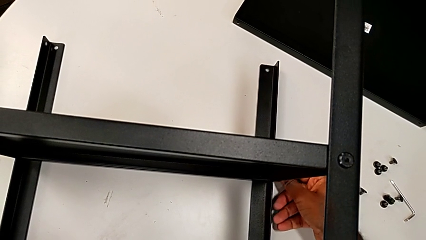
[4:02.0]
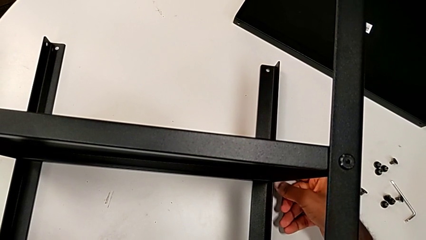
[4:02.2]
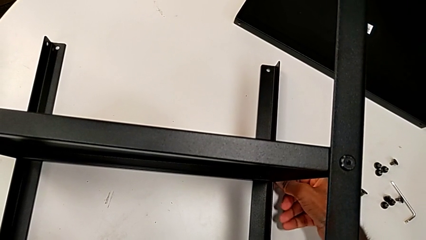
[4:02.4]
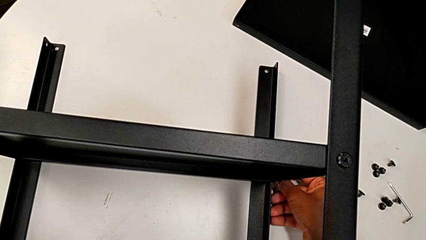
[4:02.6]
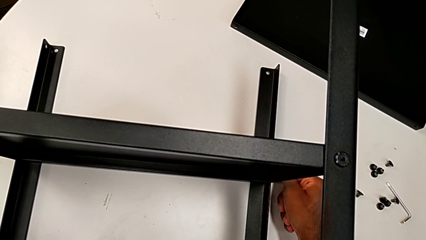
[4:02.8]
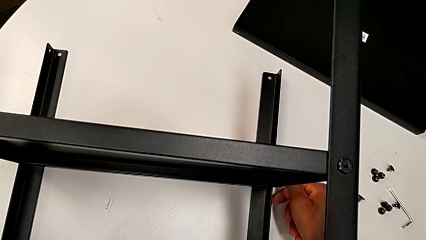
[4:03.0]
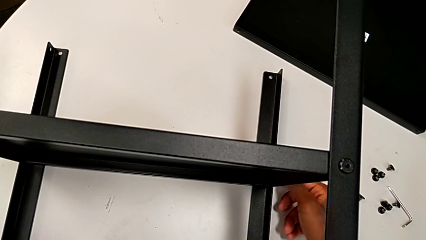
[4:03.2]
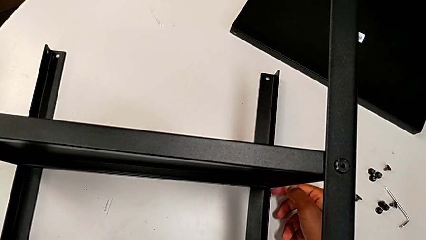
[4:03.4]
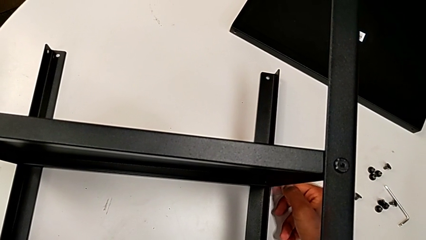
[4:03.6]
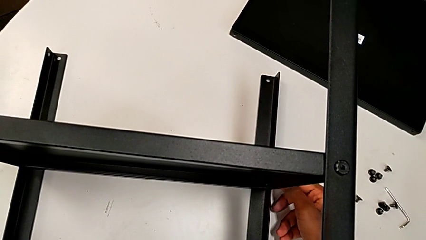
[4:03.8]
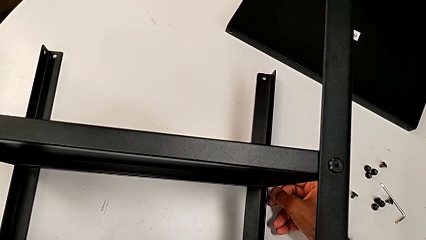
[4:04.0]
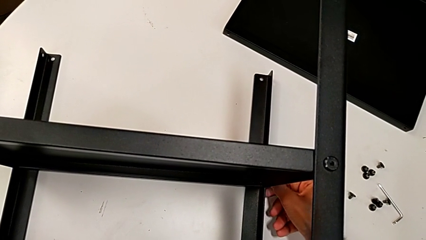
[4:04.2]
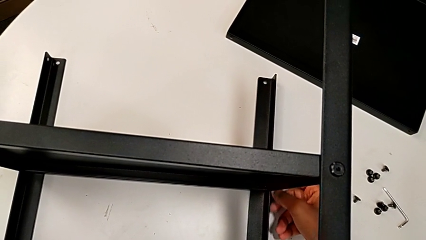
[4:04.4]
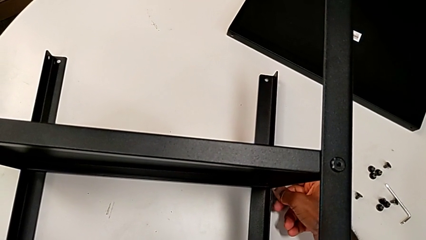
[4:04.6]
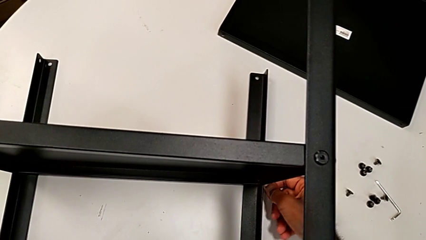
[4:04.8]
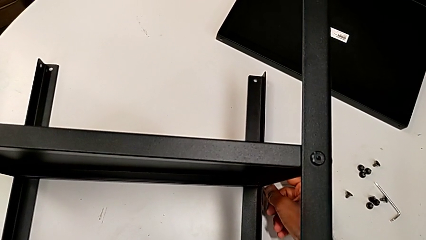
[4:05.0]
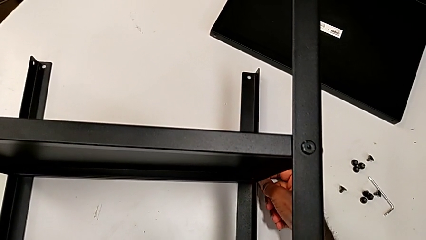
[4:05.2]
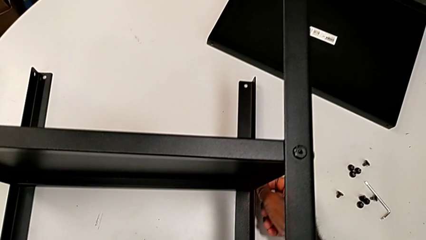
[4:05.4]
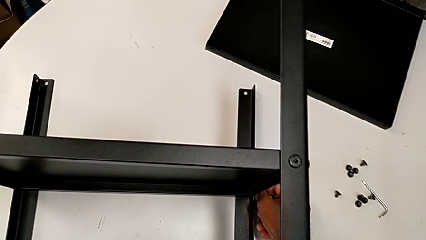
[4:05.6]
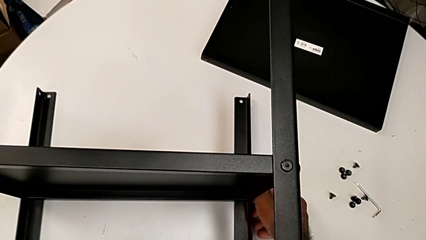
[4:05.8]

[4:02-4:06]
The camera wearer is screwing the last side of the third leg onto the shelf. They keep screwing the hex socket head.

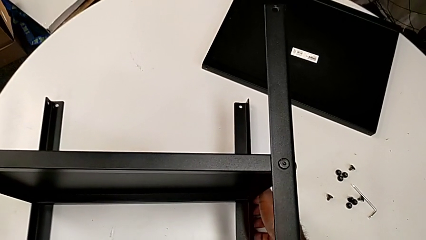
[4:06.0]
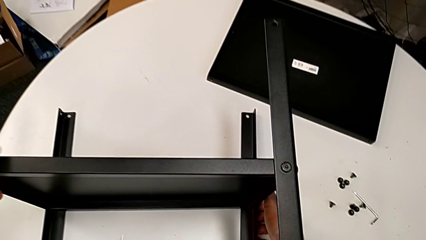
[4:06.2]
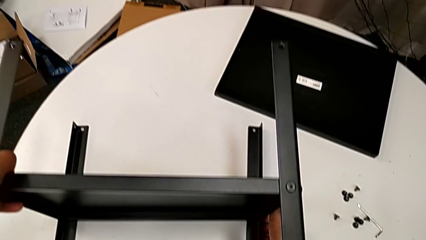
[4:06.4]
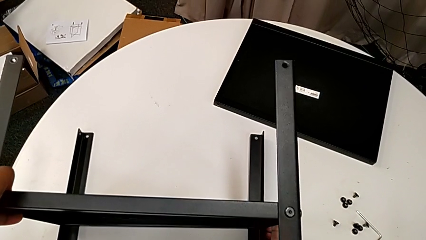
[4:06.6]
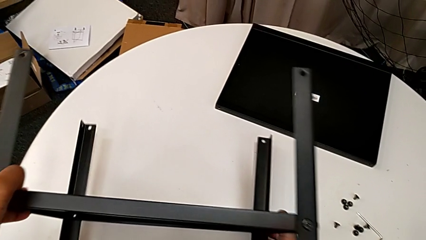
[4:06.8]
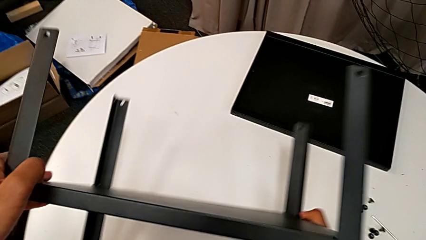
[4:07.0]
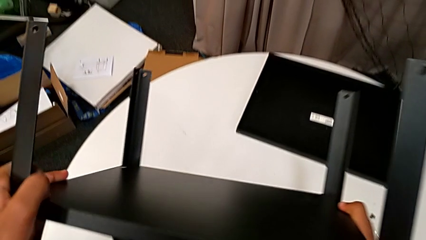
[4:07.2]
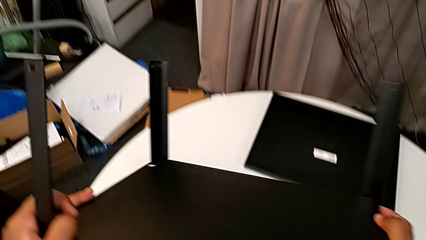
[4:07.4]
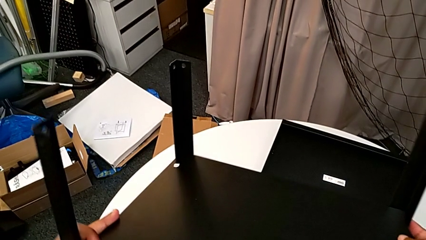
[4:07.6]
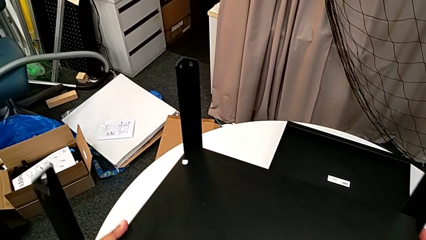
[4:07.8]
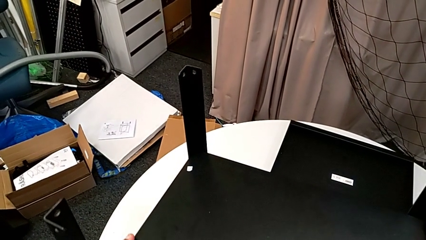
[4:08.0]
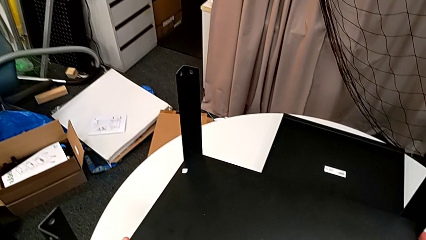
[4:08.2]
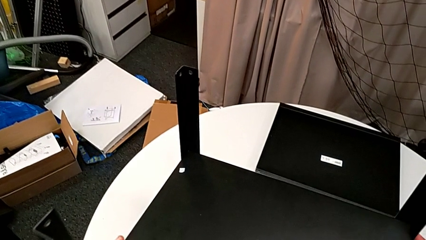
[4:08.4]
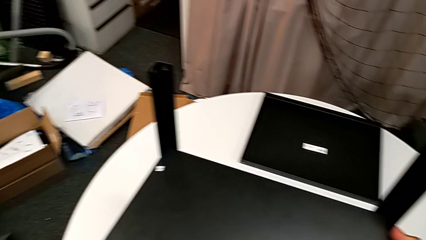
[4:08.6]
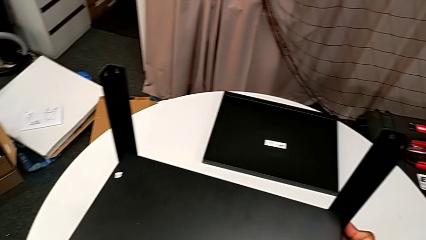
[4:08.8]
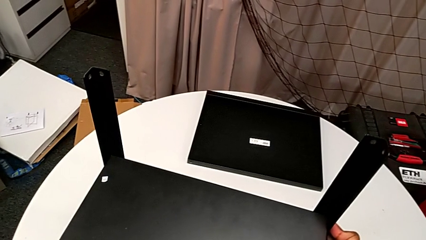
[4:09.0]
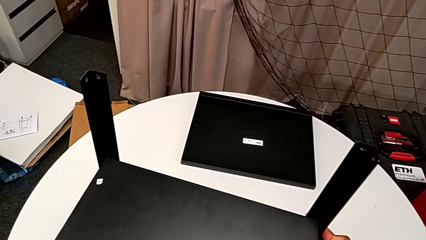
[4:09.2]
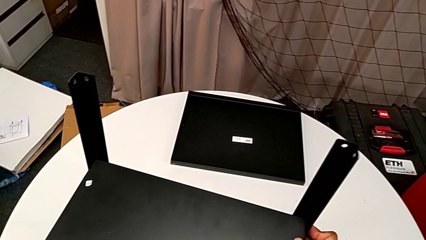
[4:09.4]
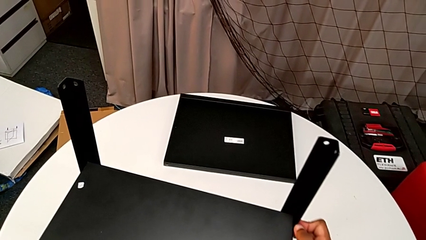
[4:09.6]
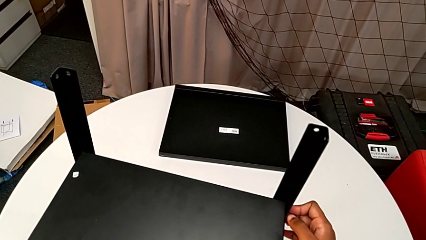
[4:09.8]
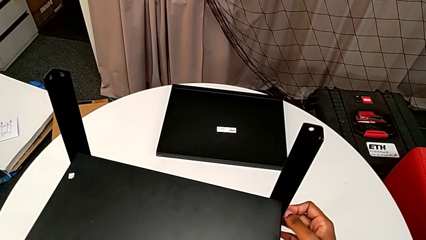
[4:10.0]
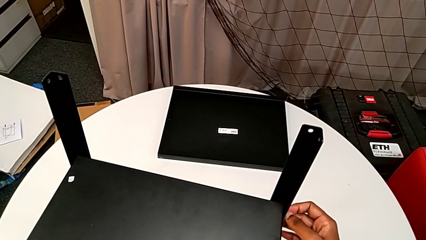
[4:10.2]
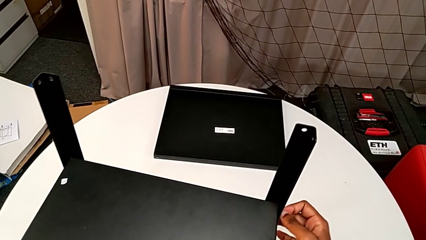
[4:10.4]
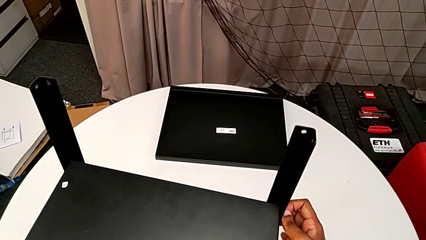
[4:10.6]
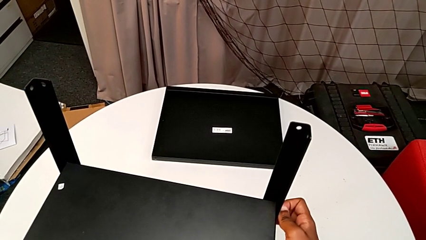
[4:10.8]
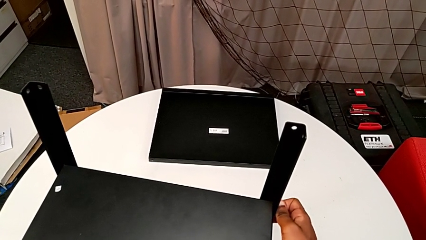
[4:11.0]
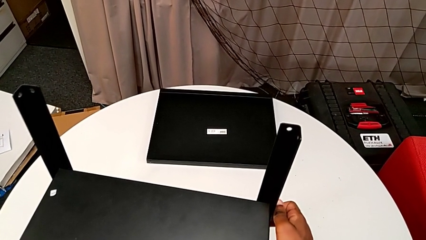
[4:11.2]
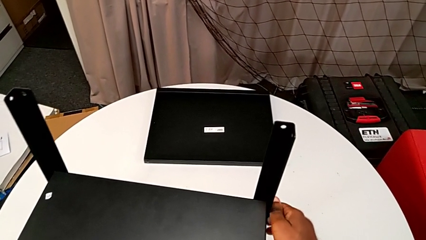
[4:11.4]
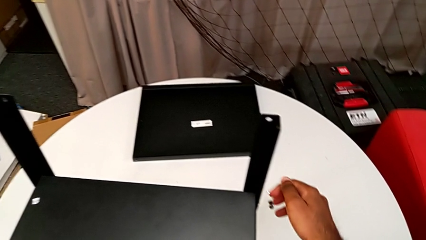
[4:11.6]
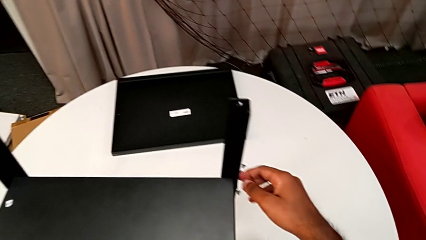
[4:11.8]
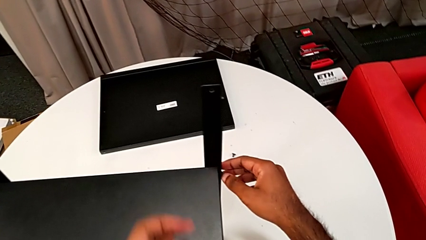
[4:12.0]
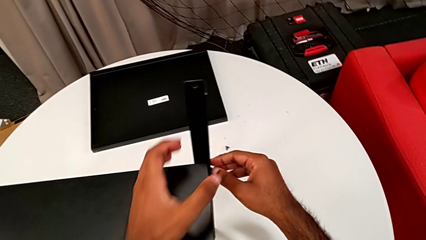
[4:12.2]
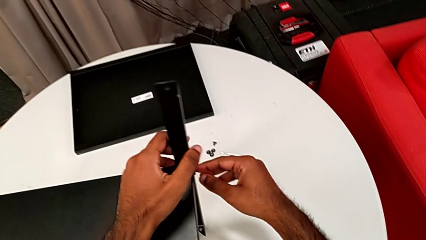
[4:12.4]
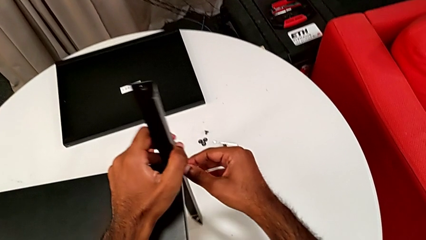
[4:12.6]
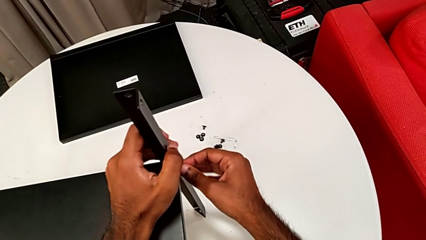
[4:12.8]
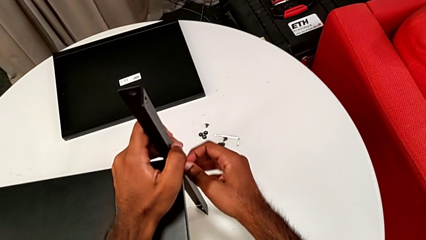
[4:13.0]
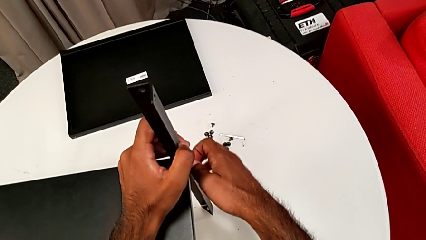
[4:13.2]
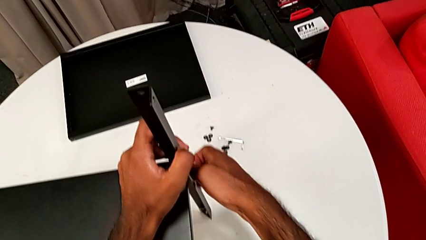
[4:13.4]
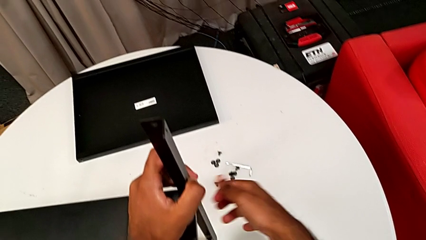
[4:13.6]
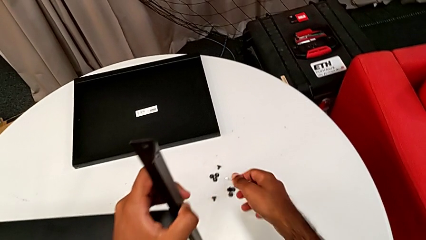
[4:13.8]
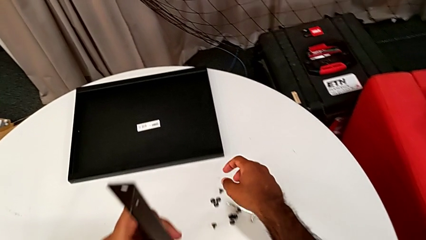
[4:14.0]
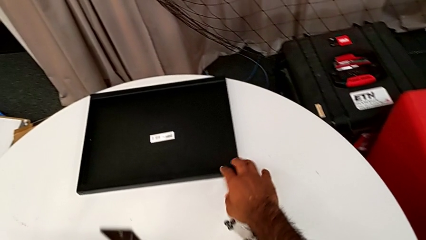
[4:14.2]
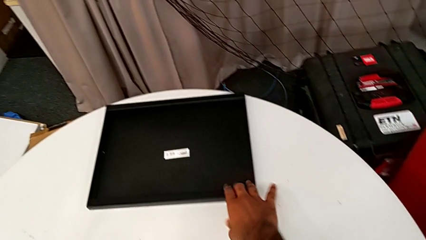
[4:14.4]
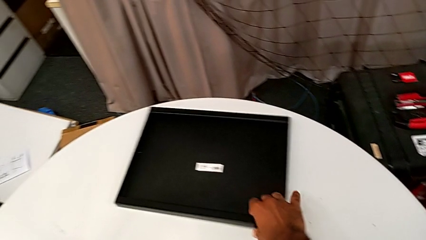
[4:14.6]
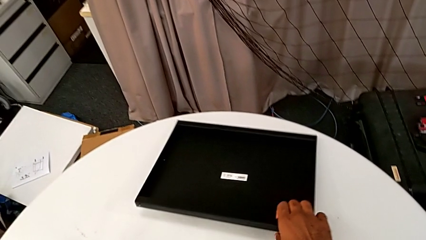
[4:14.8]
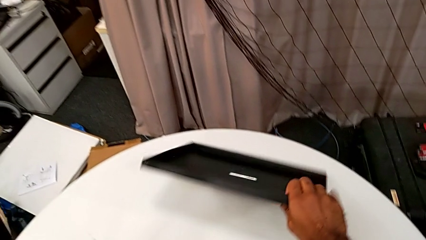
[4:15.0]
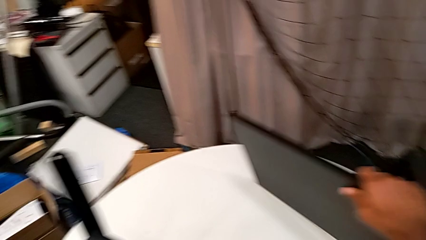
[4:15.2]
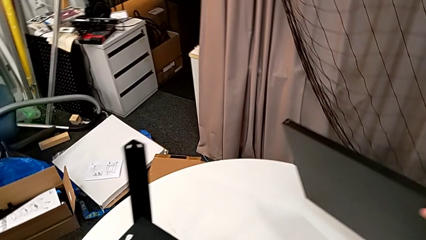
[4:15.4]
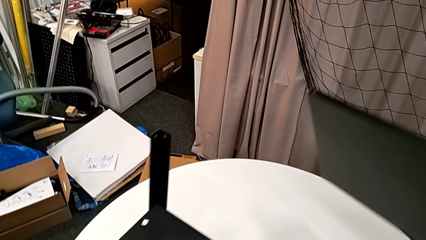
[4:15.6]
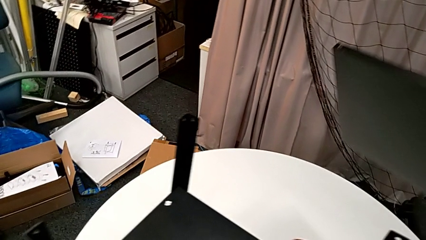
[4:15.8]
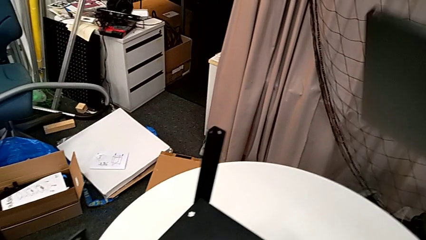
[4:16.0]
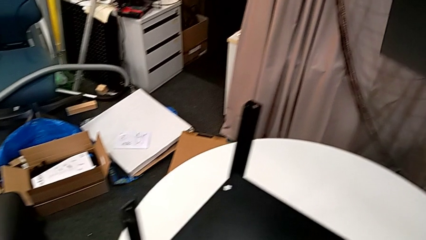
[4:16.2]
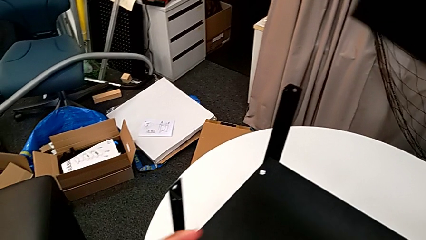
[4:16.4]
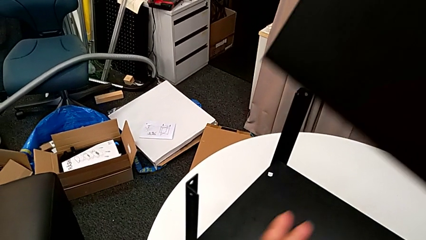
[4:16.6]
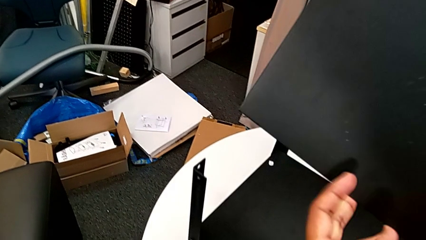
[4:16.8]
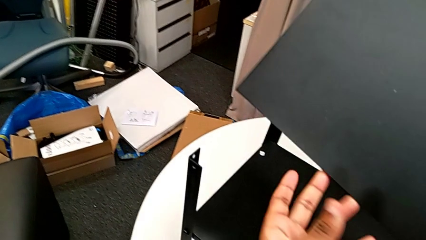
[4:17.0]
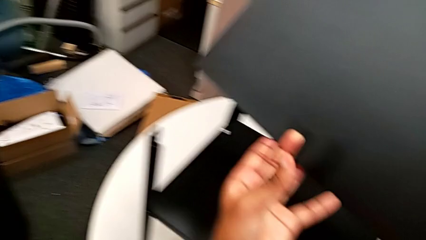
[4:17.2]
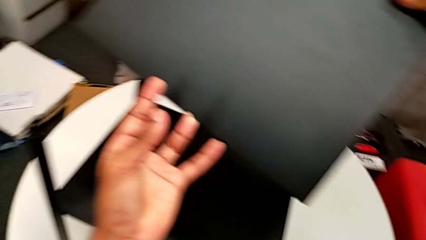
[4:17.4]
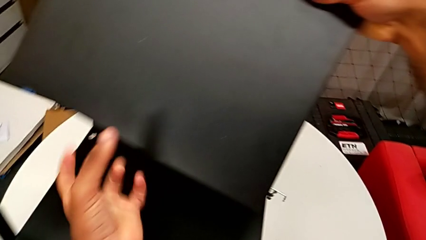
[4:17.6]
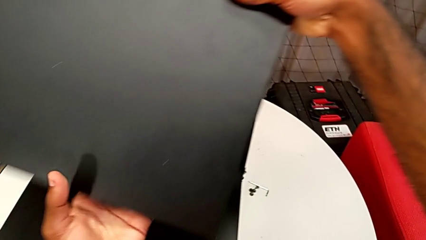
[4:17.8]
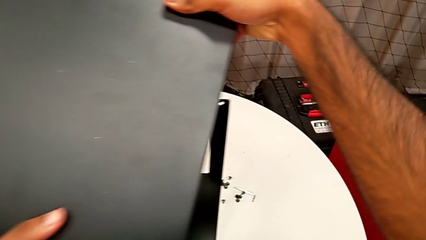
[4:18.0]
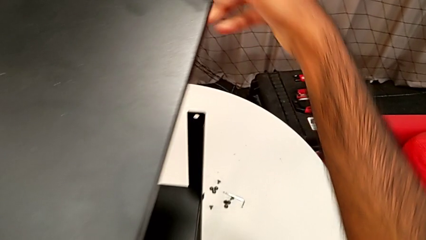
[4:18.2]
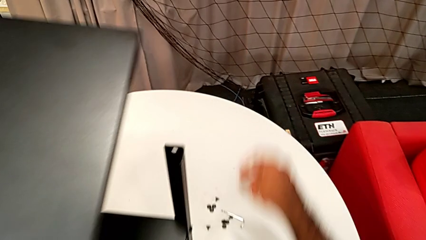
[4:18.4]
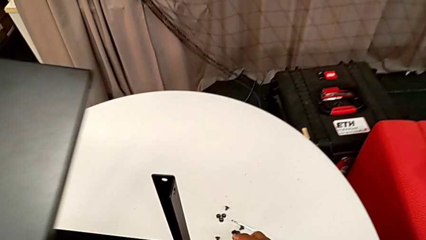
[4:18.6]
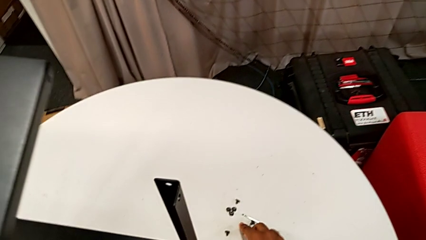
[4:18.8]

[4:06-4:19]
The camera wearer is placing the table between their legs. They rotate the nightstand, place it, screw the hex socket head twice, grab the top tray and lift it.
